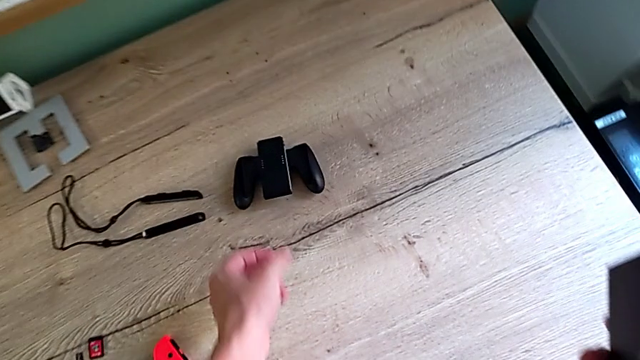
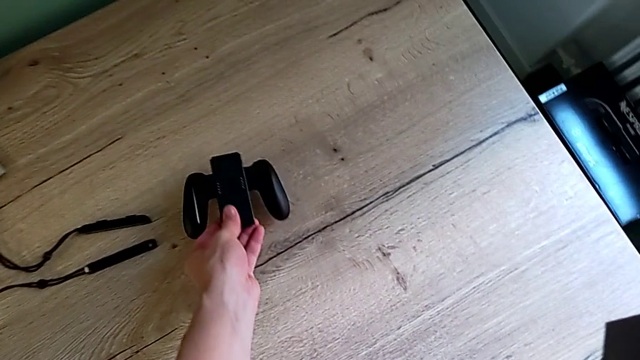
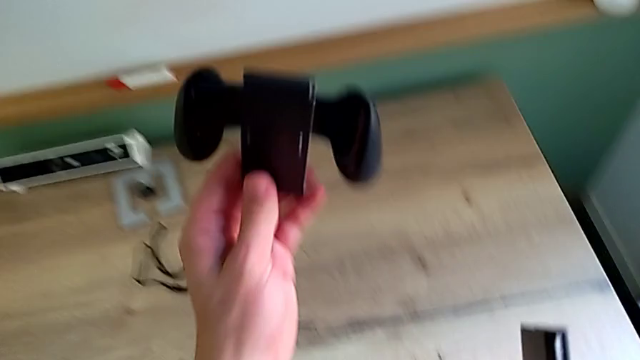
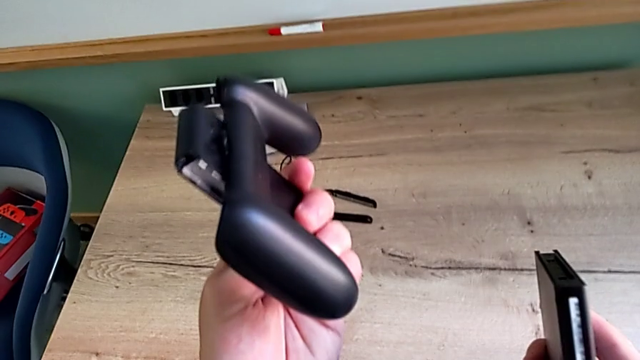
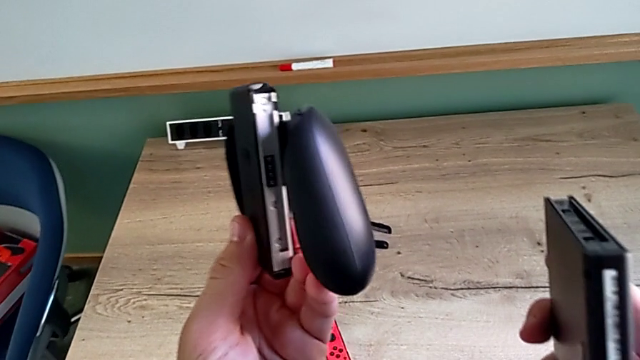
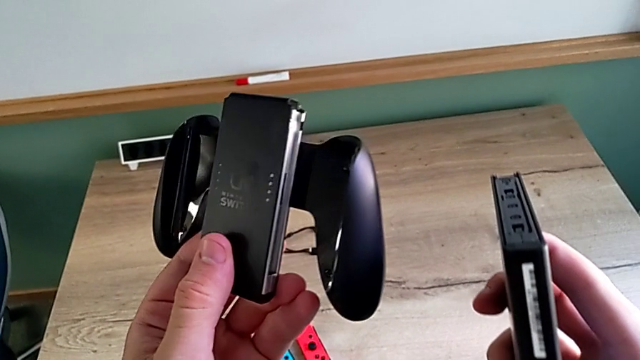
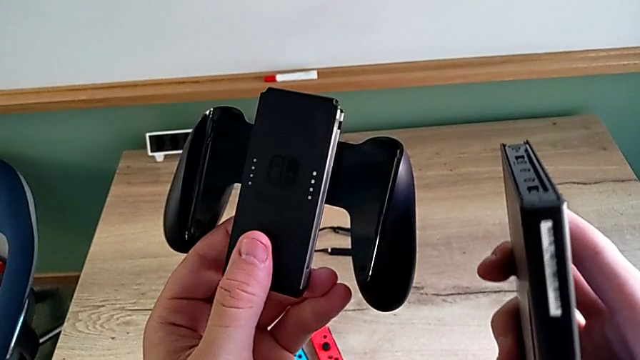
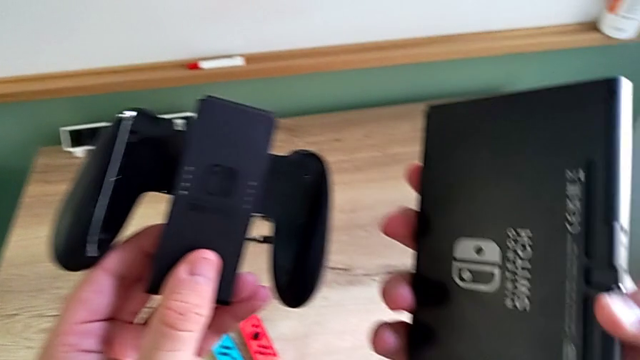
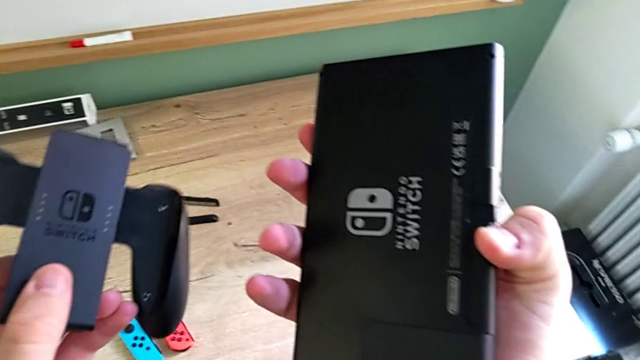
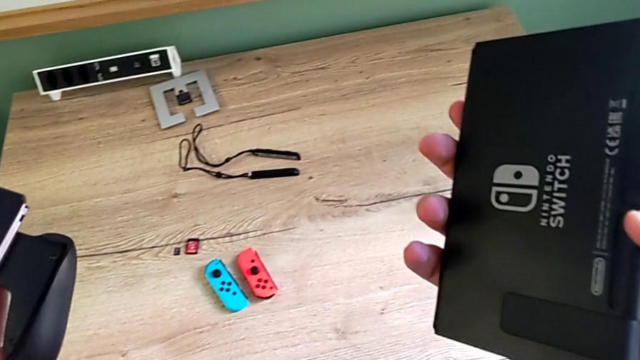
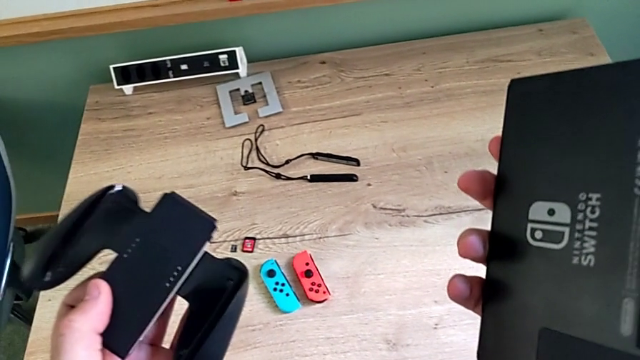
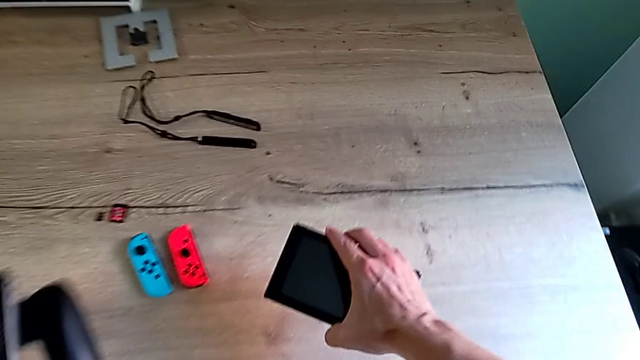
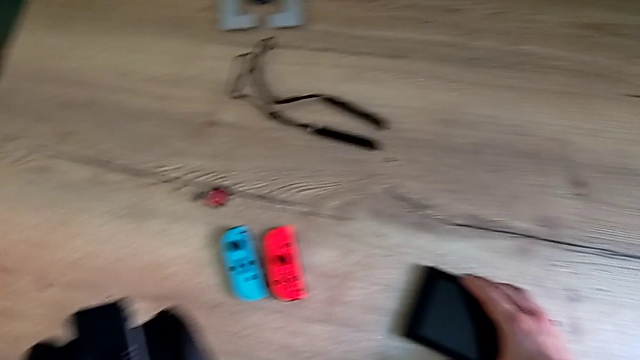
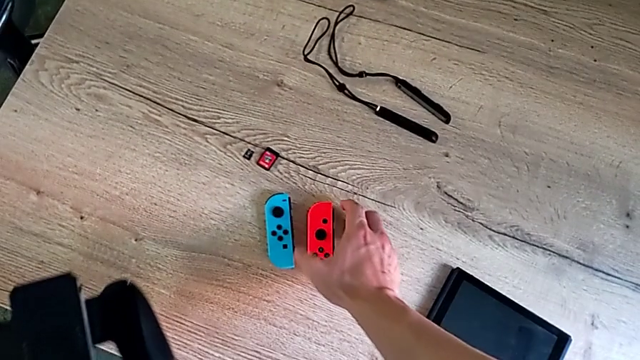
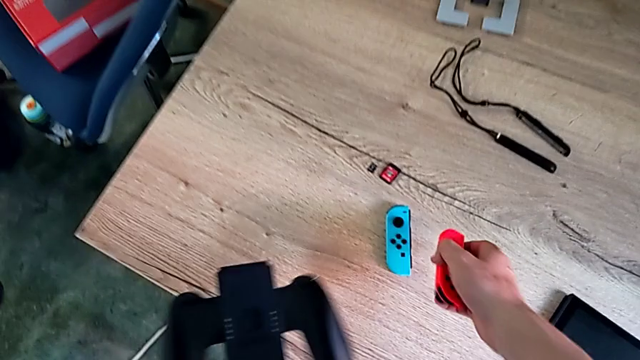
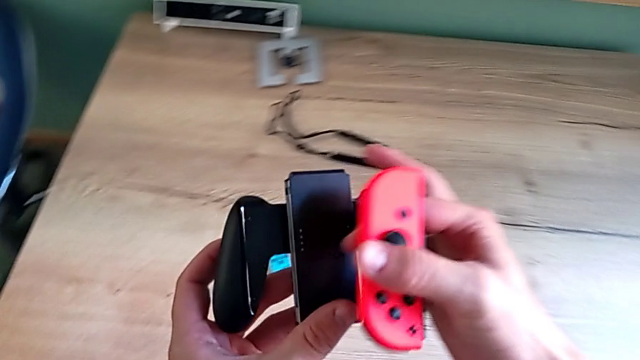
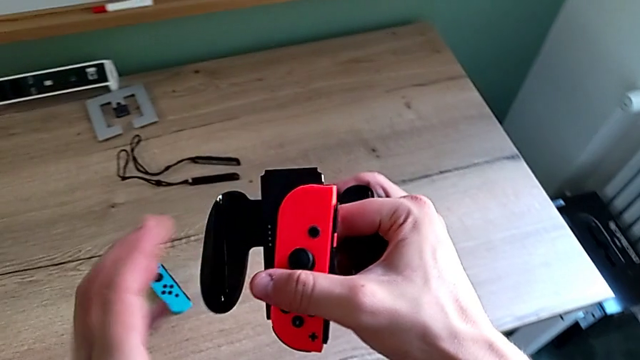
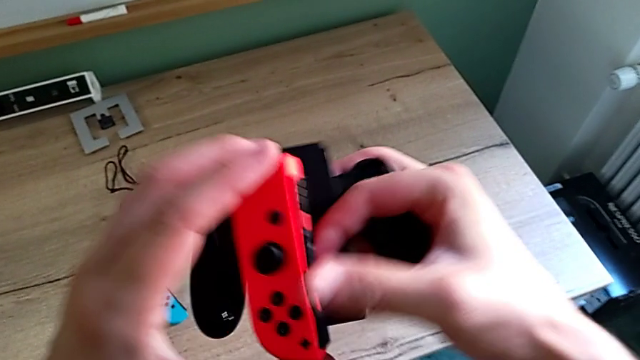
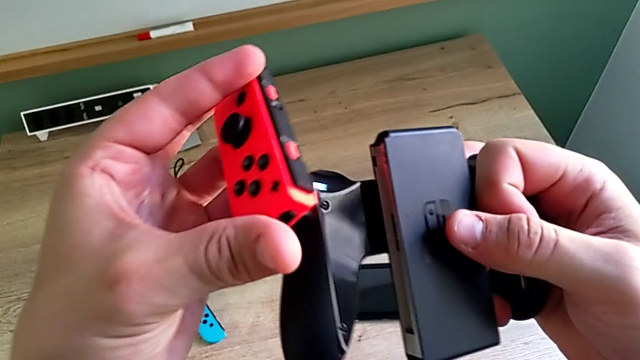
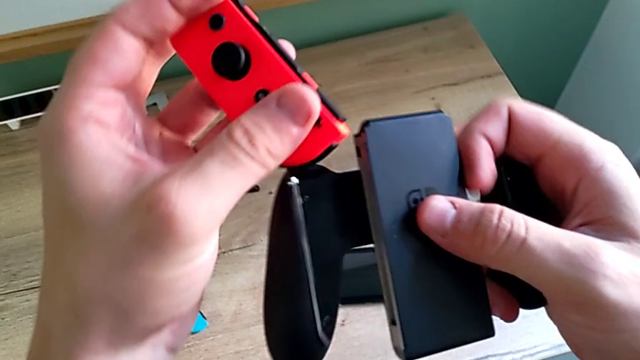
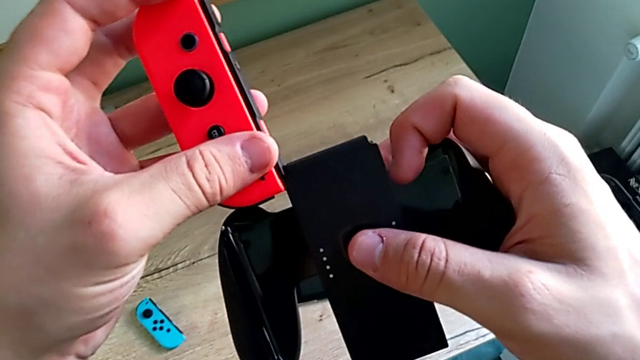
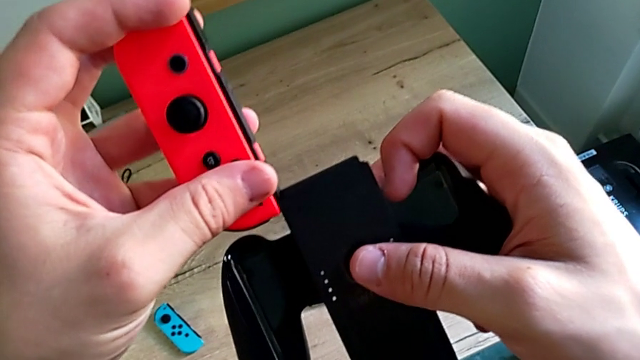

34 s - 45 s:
The camera wearer is changing the mode to the Joy-Con comfort grip mode. They grab the comfort grip, inspect it, place the Nintendo Switch and grab the red Joy-Con controller.

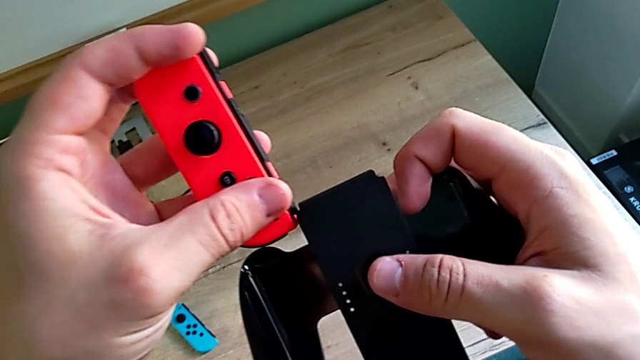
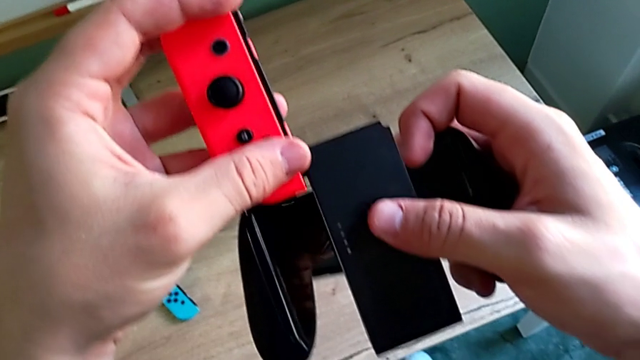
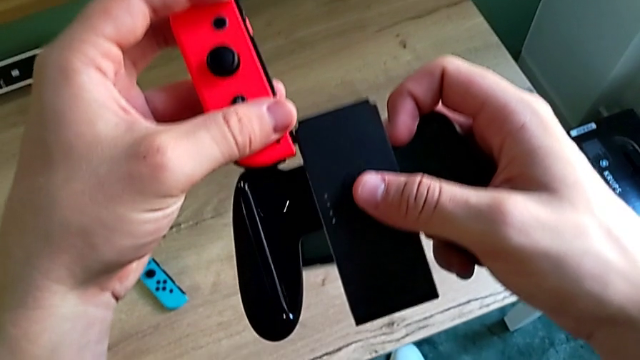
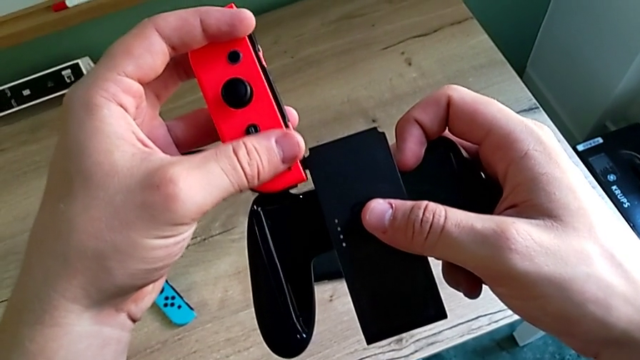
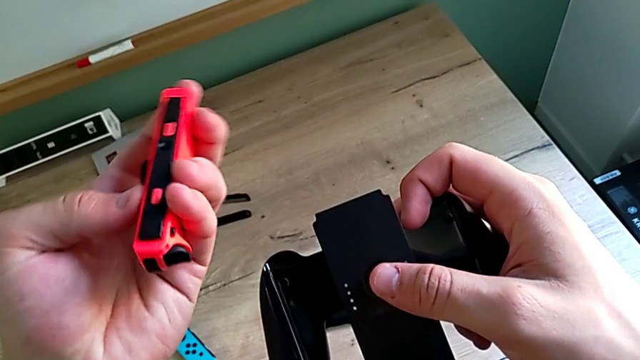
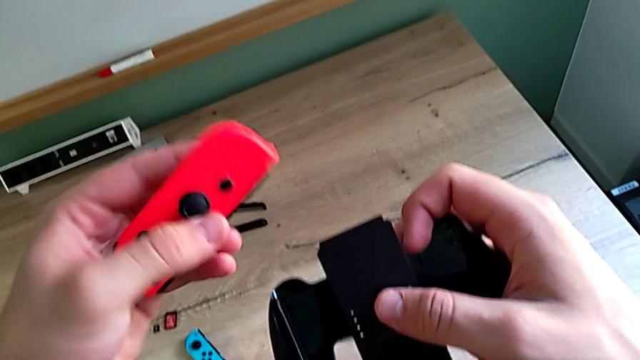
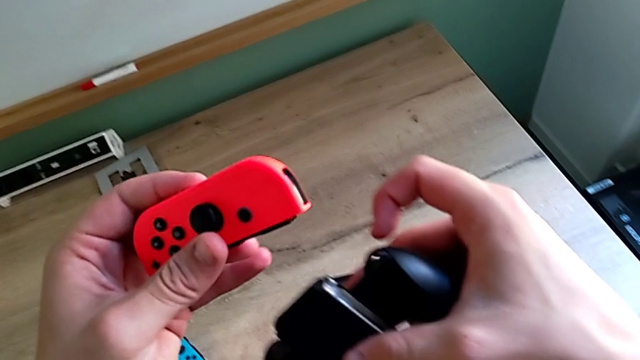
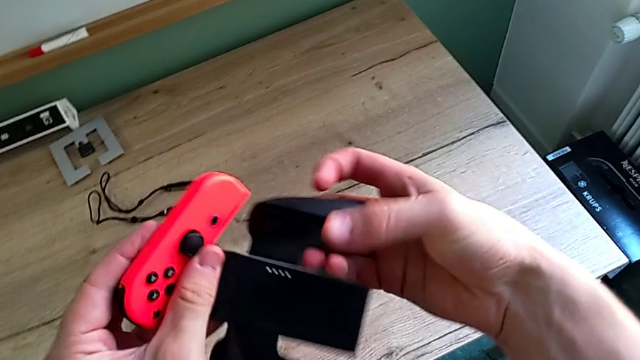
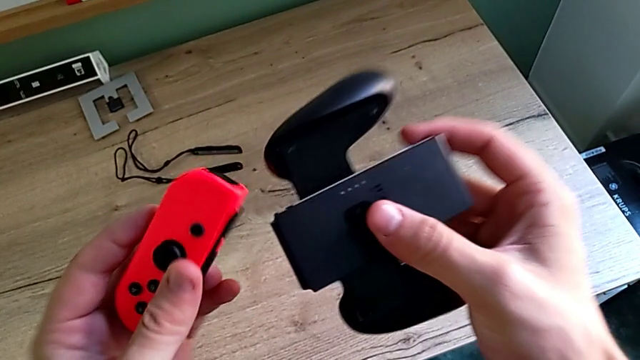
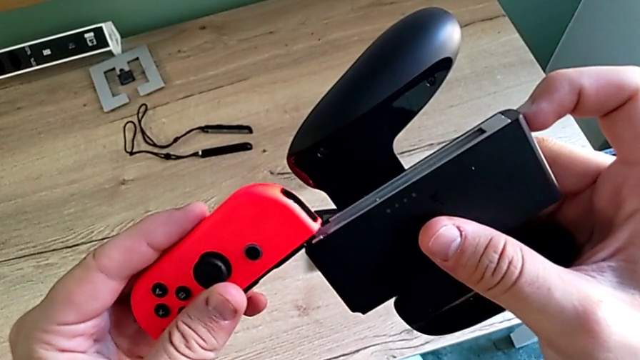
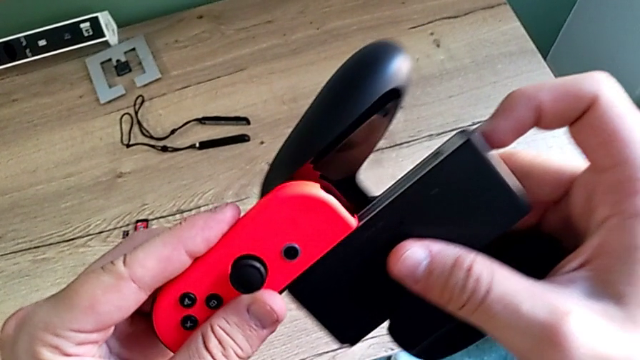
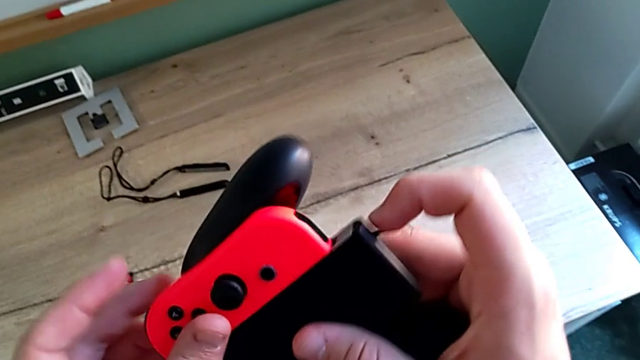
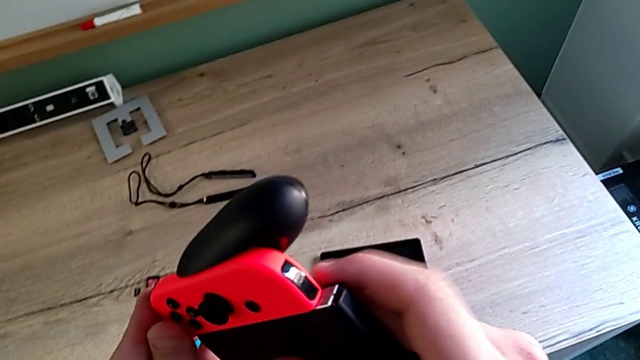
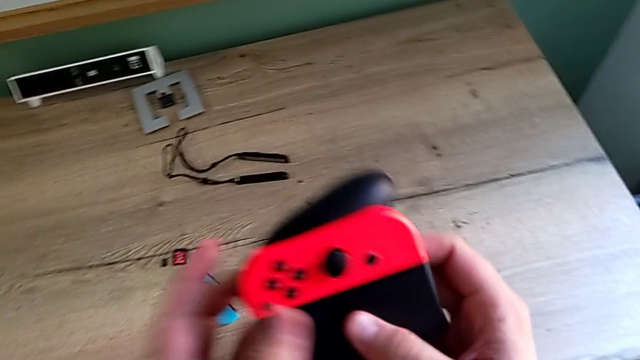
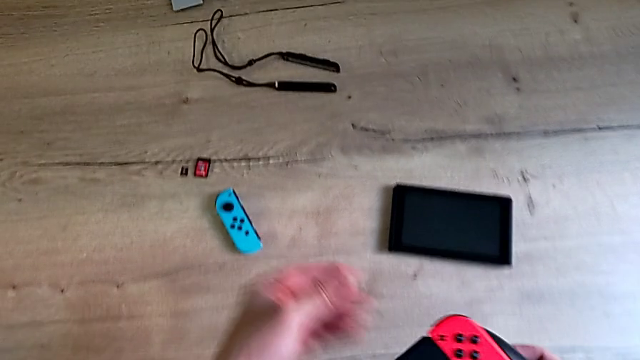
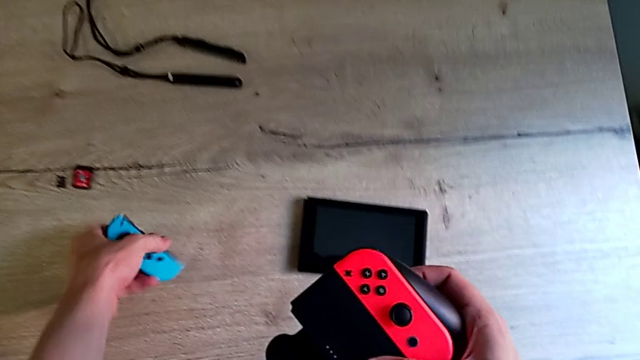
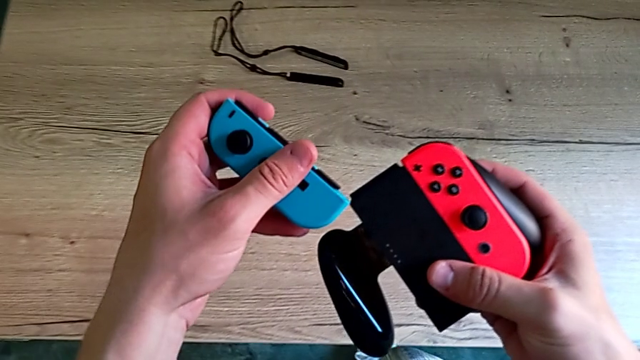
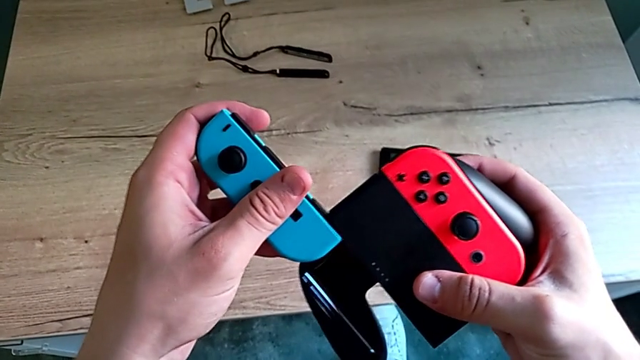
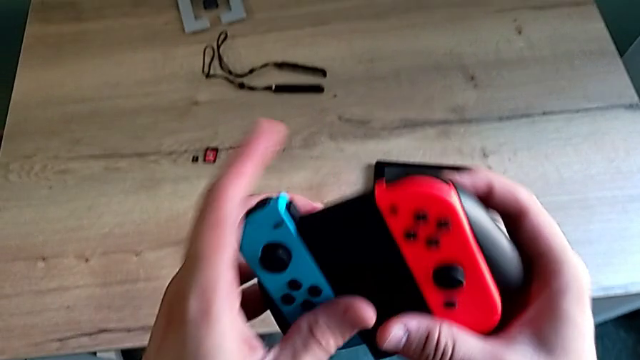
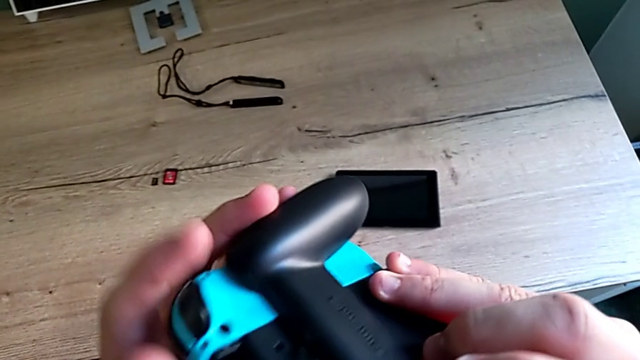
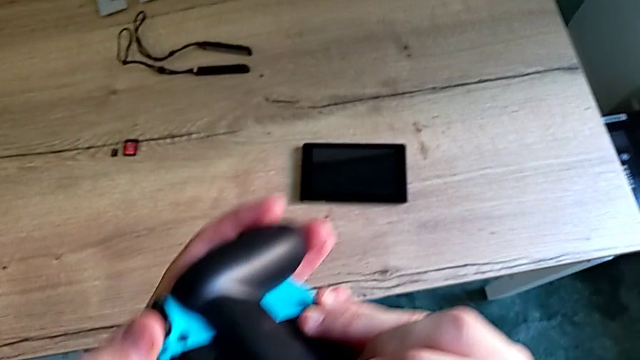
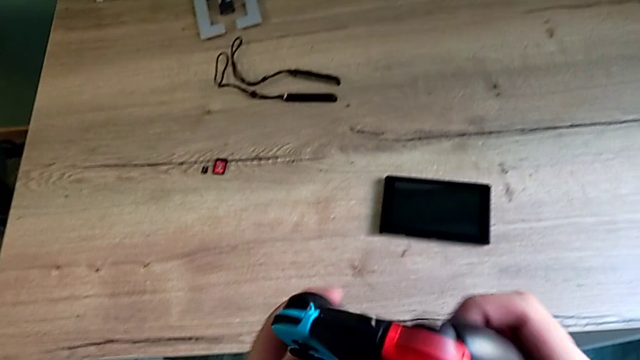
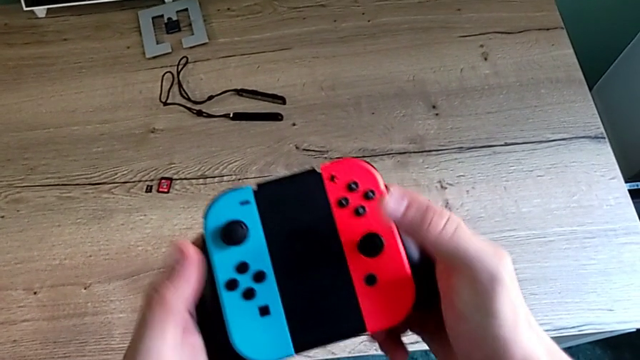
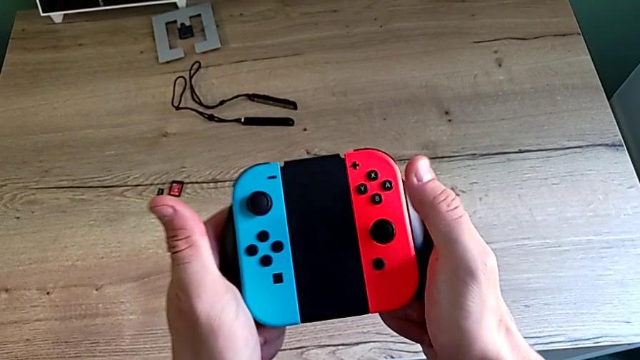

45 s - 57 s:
The camera wearer is changing the mode to the Joy-Con comfort grip mode. They rotate the red Joy-Con controller, slide it, grab the blue Joy-Con controller and slide it.
